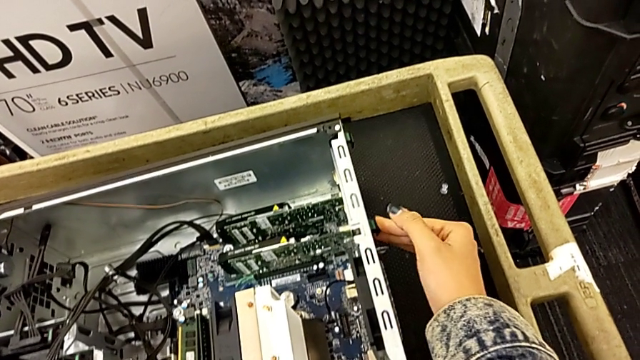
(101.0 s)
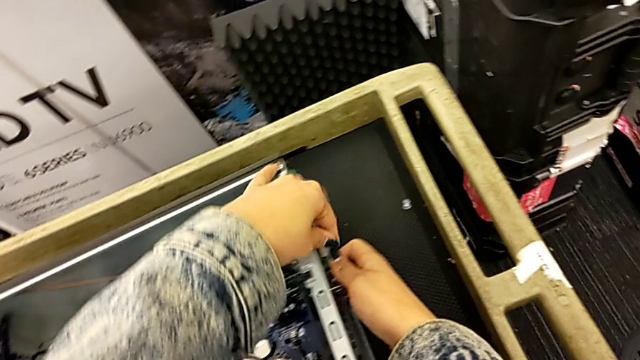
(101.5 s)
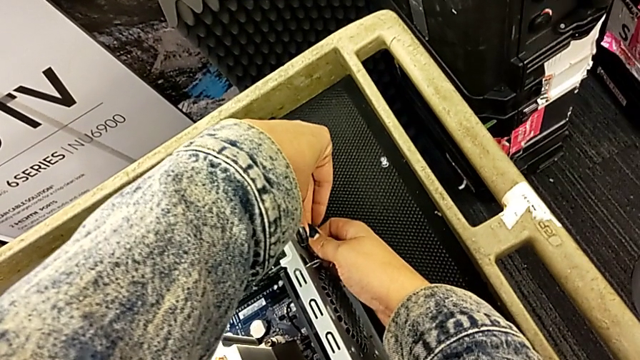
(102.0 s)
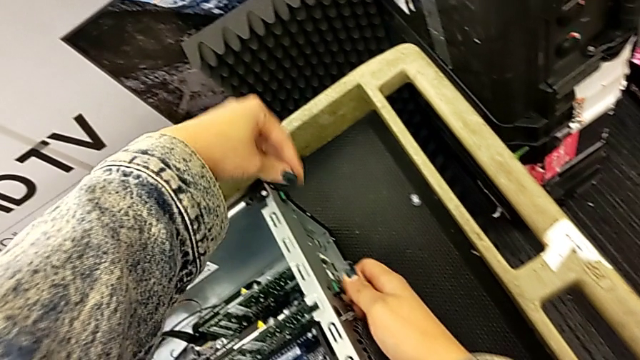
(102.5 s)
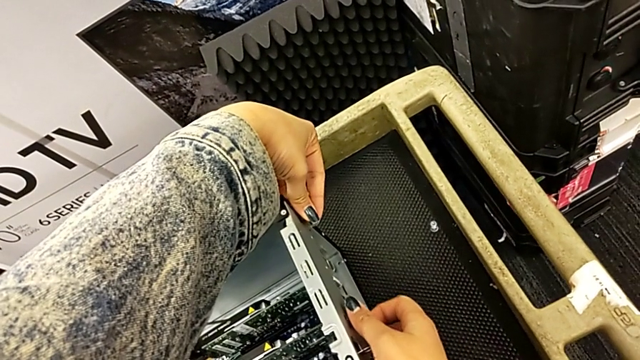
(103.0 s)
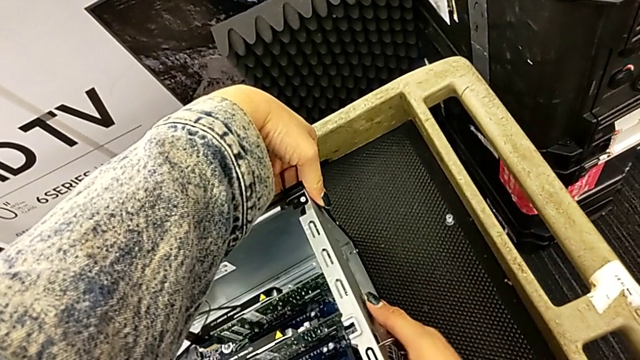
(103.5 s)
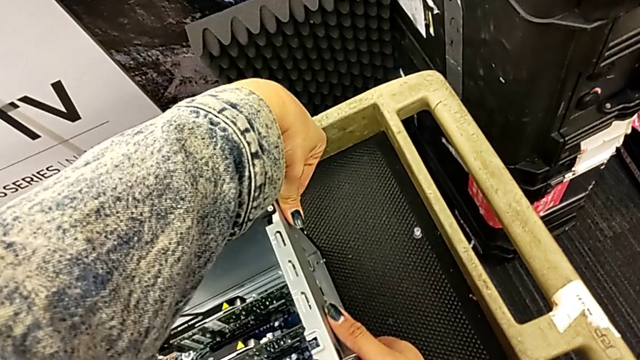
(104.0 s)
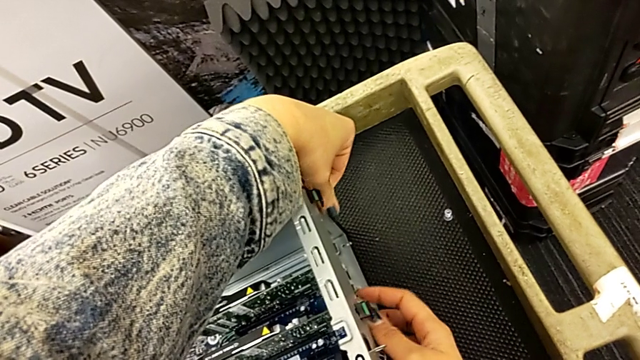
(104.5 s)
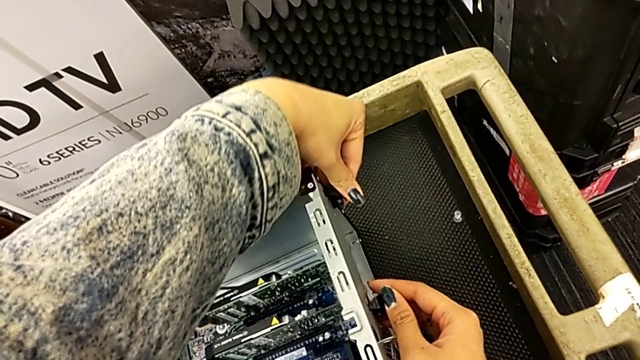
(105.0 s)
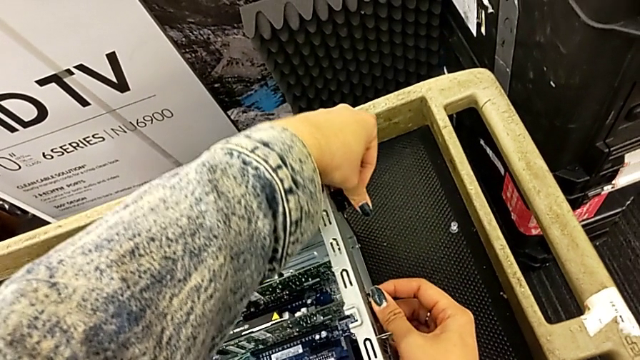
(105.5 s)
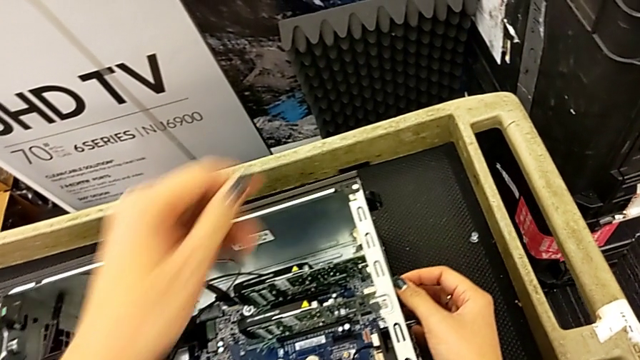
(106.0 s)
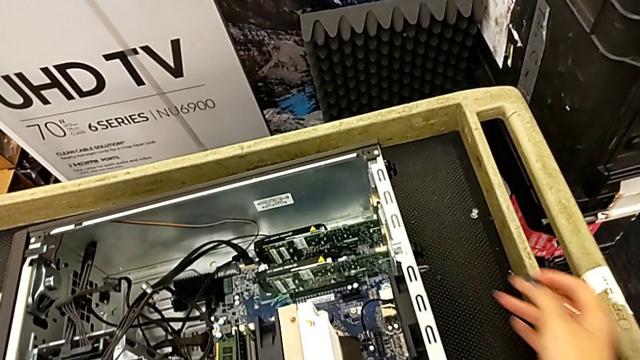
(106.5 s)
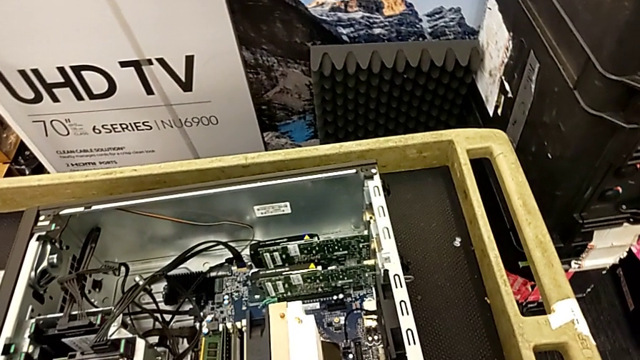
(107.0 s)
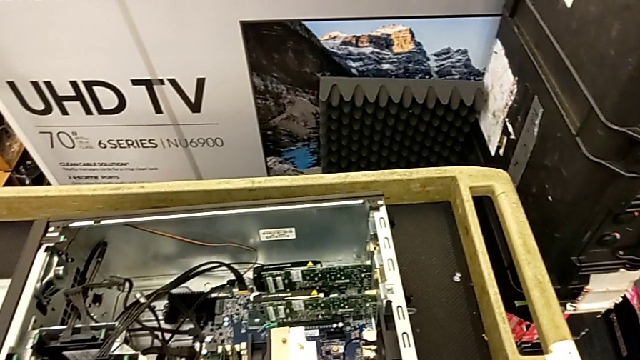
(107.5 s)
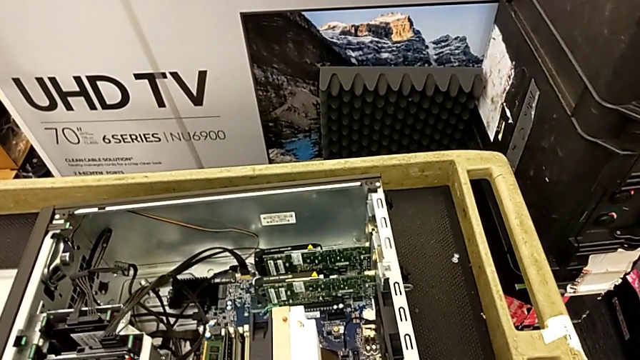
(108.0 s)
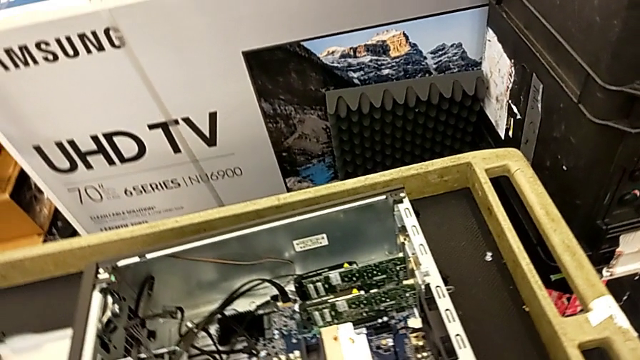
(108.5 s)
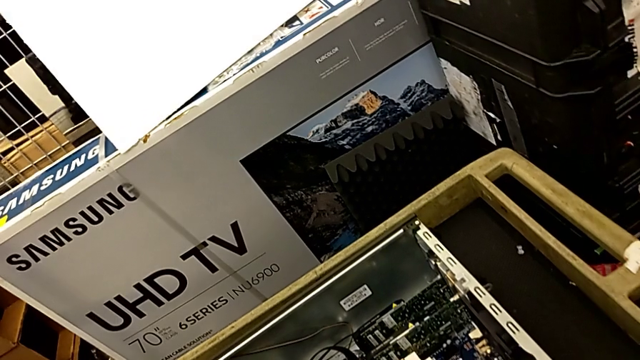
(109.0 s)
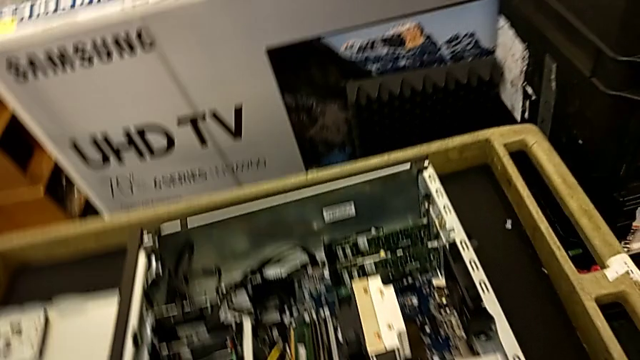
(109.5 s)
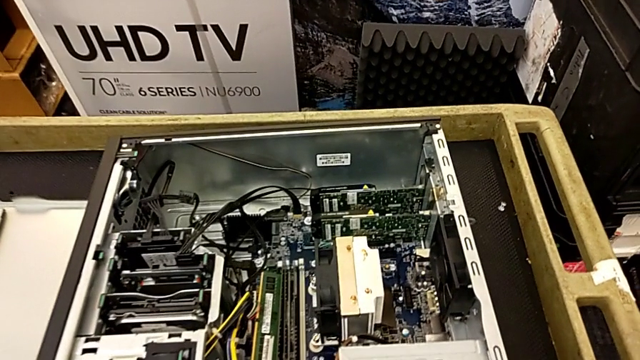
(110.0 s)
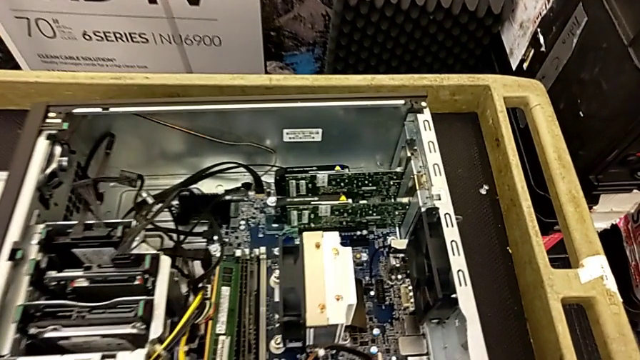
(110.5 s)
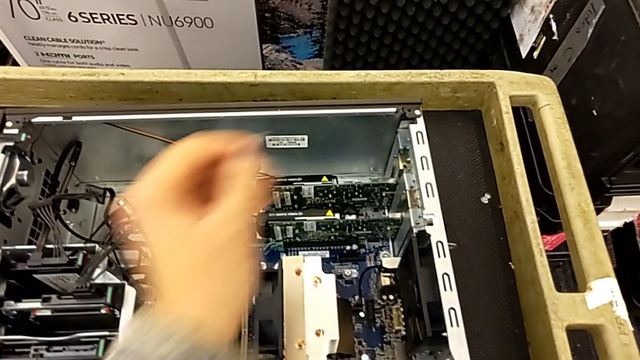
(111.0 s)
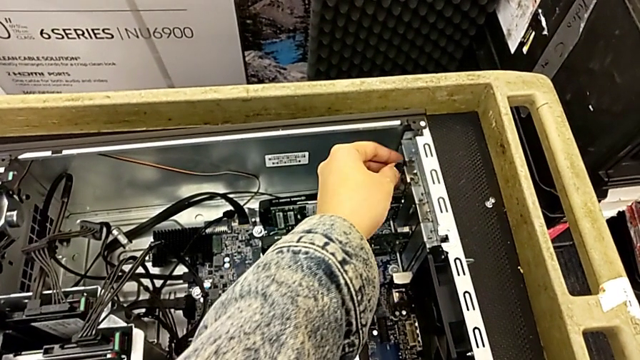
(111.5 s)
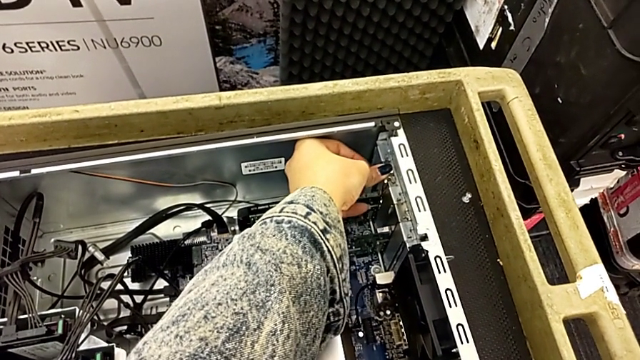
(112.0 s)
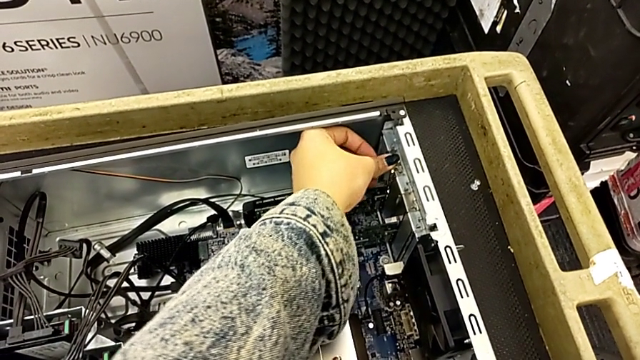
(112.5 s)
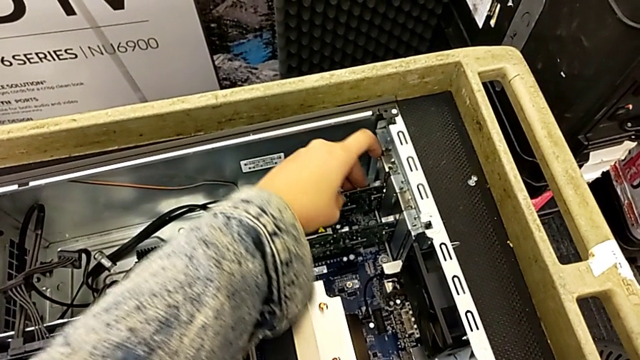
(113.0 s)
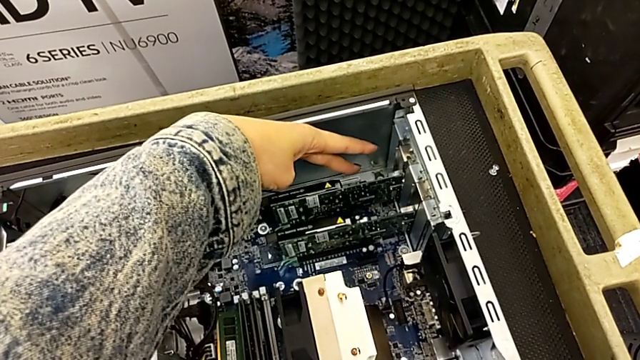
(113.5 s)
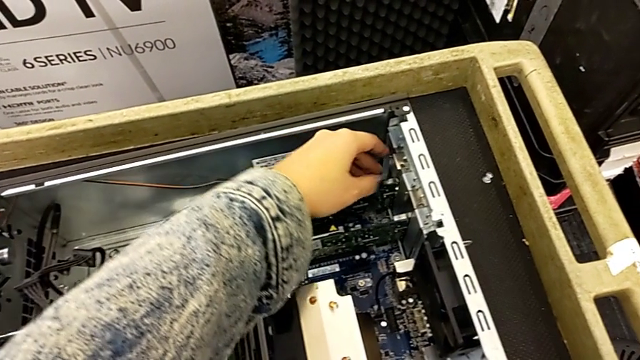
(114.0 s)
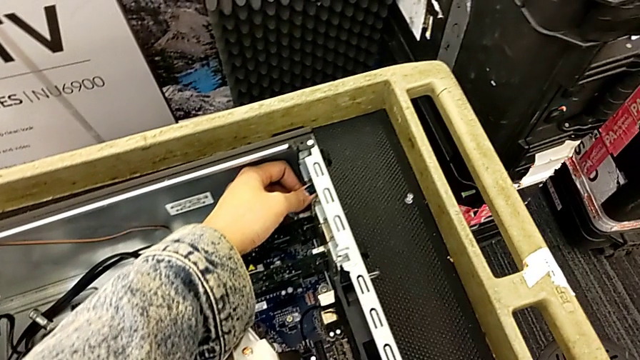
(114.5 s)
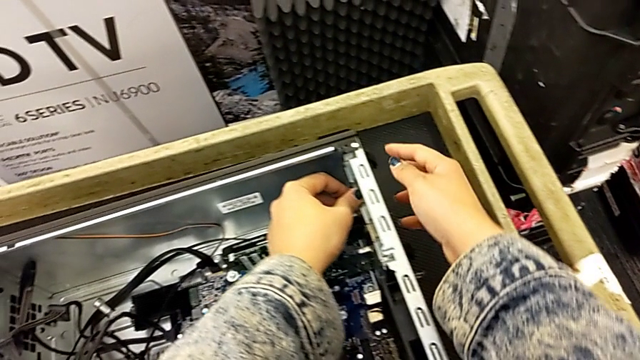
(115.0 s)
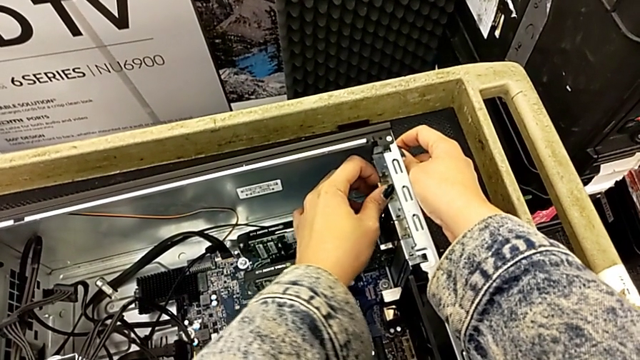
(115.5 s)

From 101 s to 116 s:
The camera wearer is removing the graphic cards. They keep pushing the green computer tab and hold the green RAM.

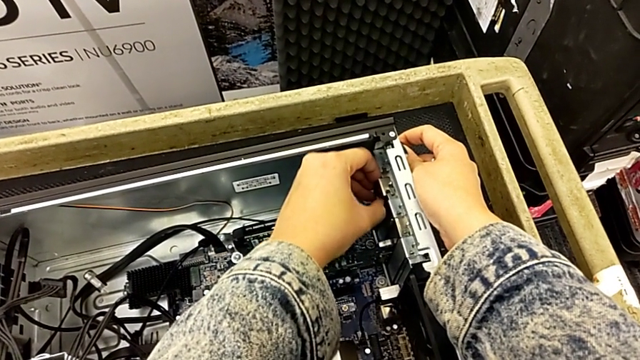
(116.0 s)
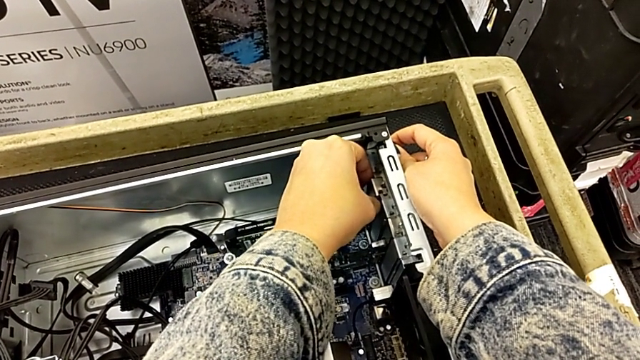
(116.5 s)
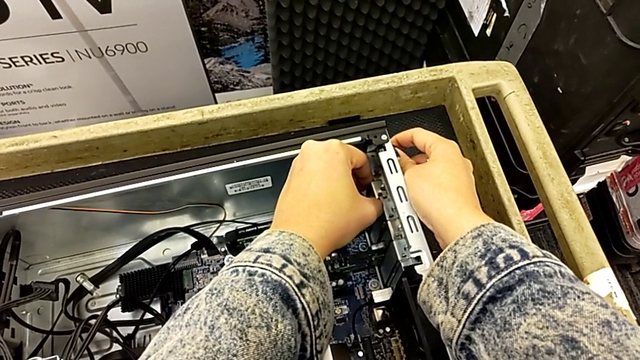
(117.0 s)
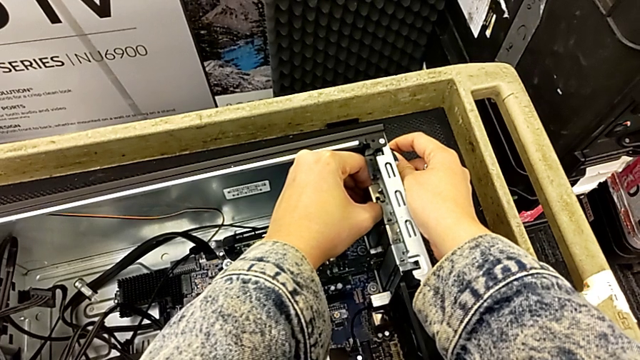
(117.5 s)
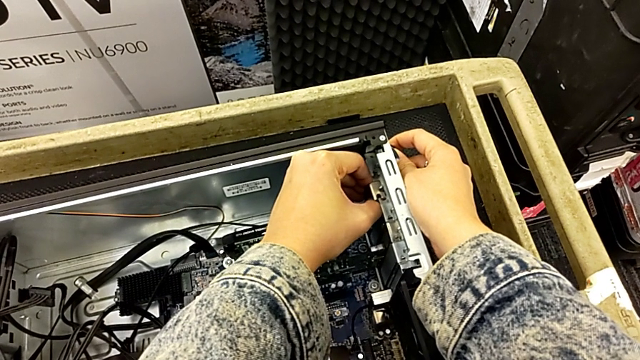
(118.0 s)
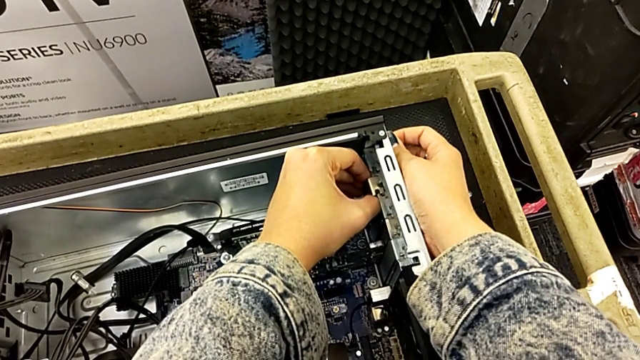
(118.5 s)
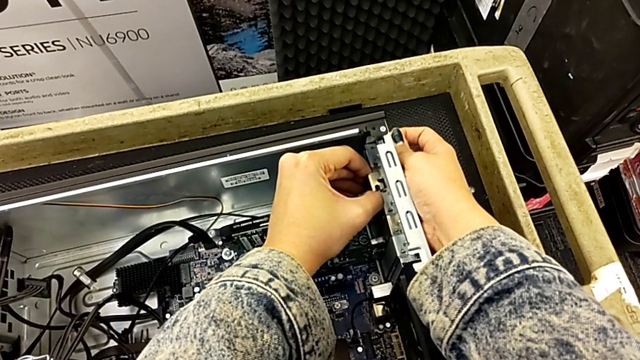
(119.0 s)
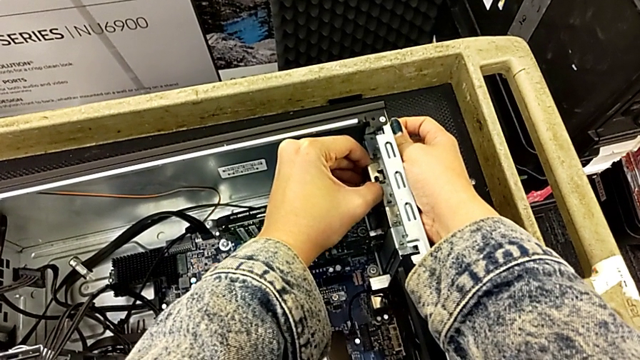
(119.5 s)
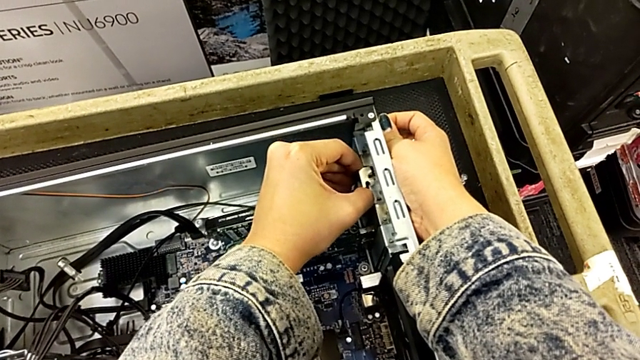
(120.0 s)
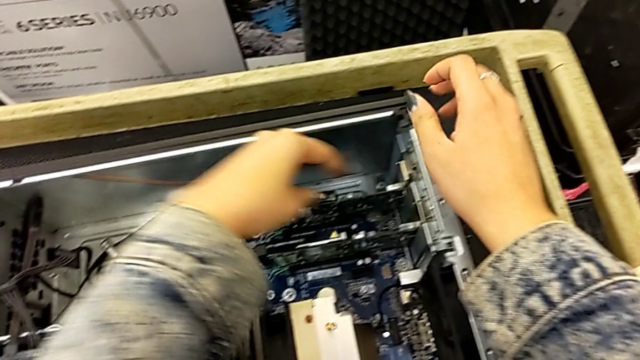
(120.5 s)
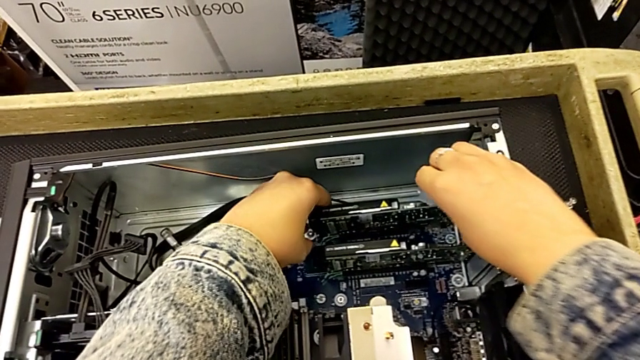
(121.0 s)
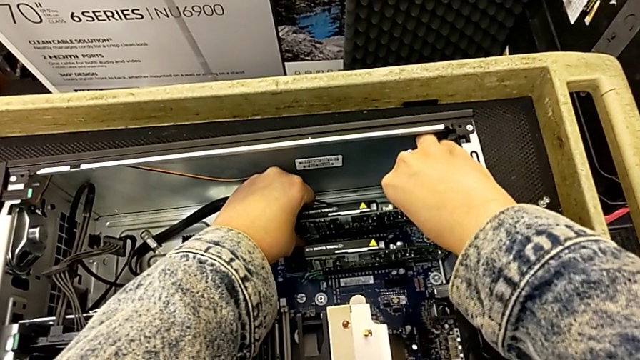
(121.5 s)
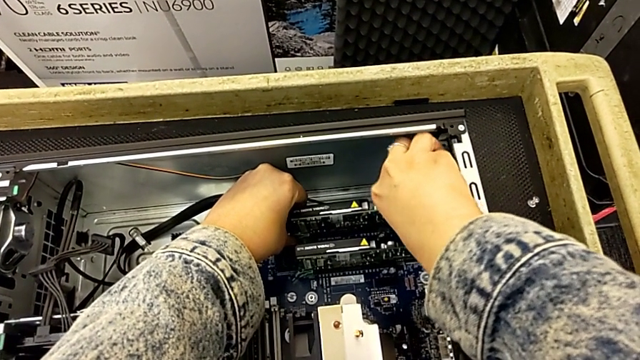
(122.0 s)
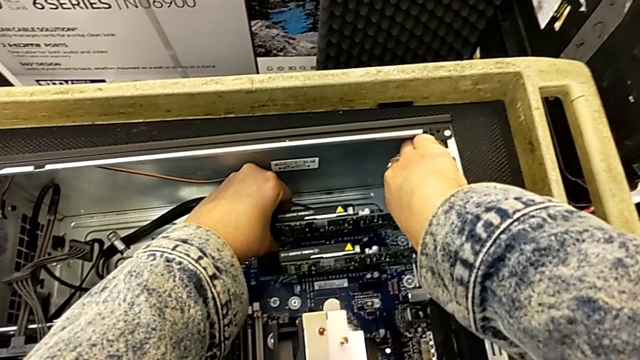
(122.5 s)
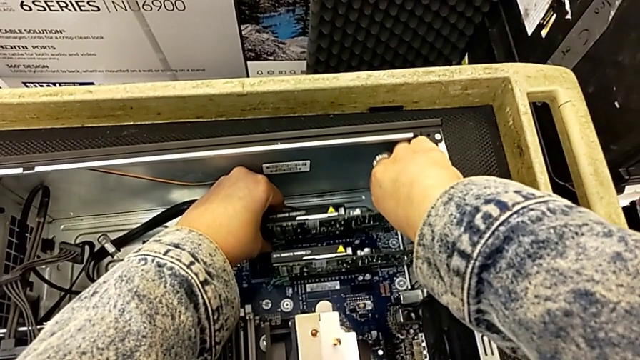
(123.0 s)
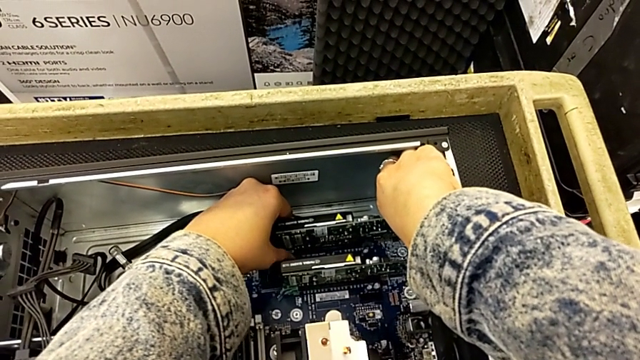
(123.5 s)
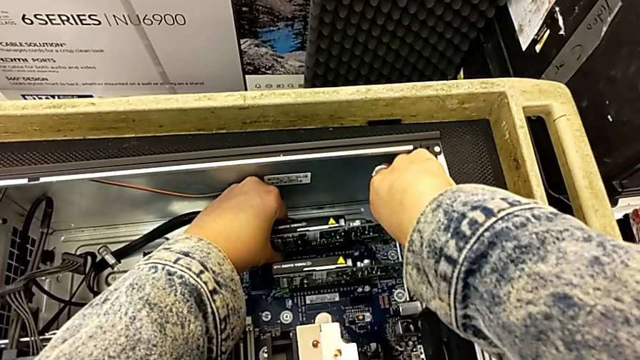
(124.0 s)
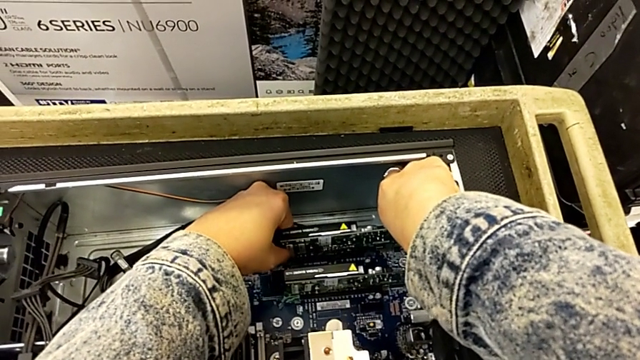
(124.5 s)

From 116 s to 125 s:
The camera wearer is removing the graphic cards. They withdraw the graphic card.
